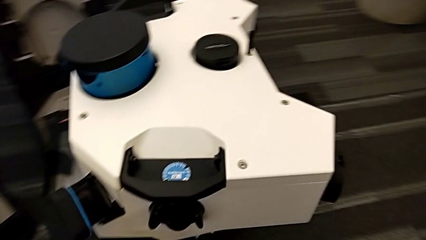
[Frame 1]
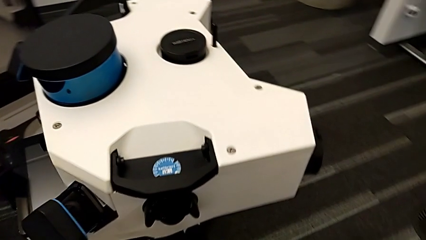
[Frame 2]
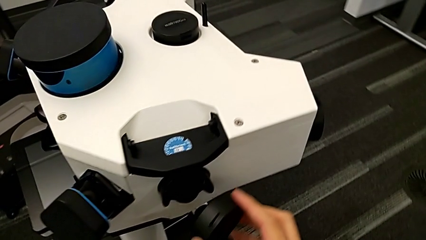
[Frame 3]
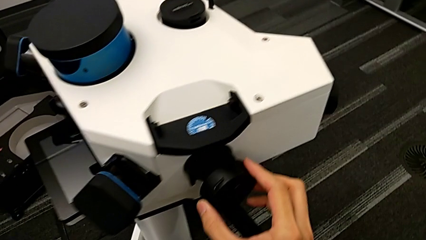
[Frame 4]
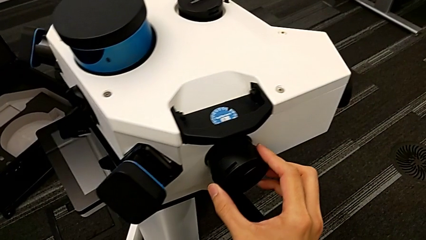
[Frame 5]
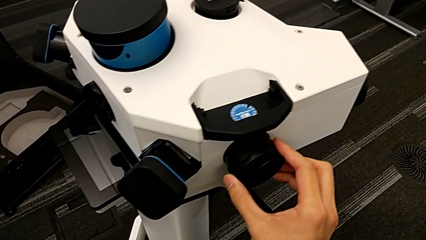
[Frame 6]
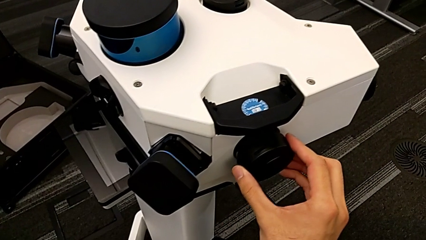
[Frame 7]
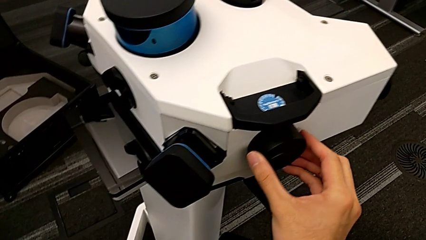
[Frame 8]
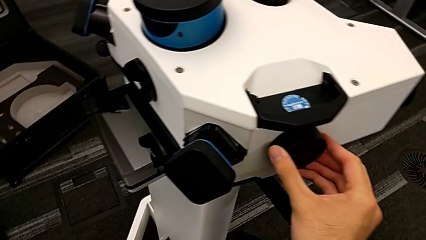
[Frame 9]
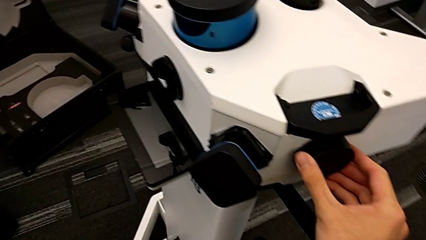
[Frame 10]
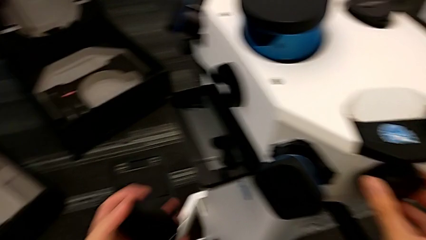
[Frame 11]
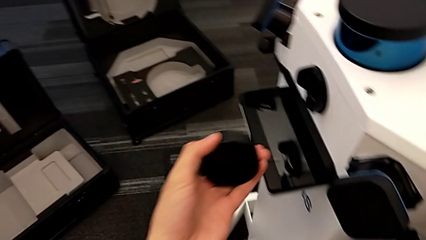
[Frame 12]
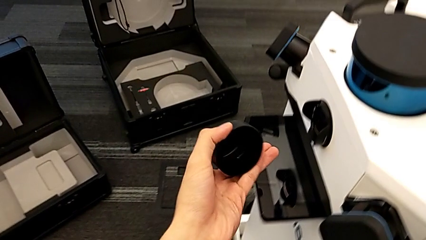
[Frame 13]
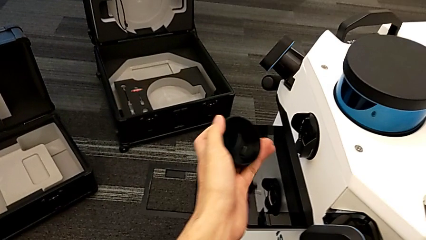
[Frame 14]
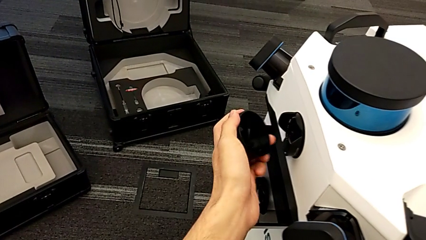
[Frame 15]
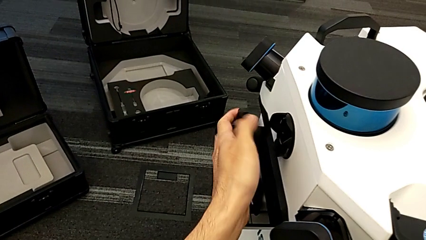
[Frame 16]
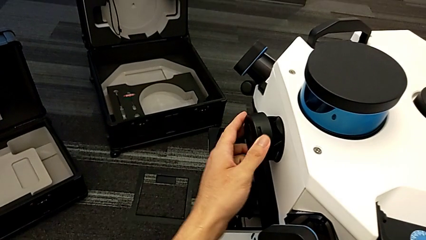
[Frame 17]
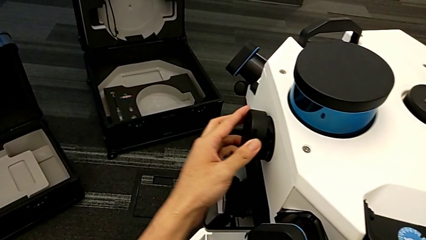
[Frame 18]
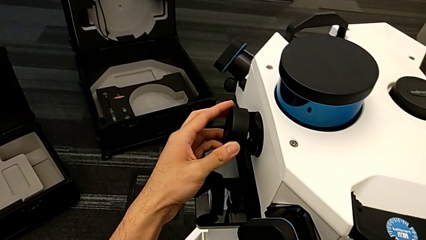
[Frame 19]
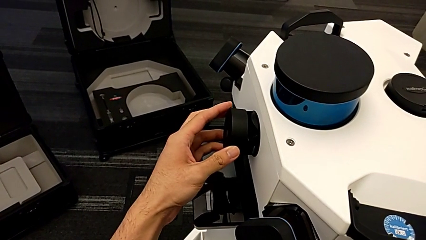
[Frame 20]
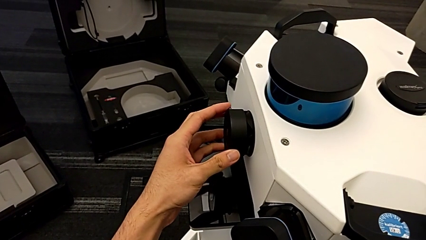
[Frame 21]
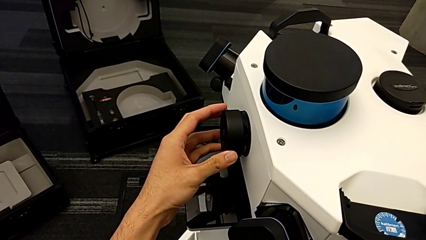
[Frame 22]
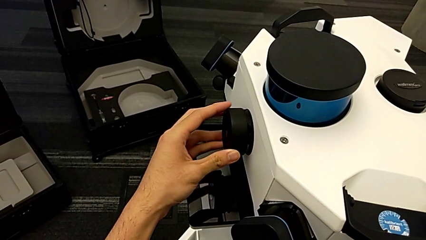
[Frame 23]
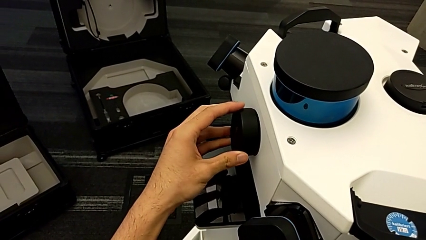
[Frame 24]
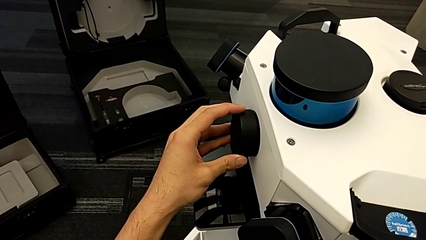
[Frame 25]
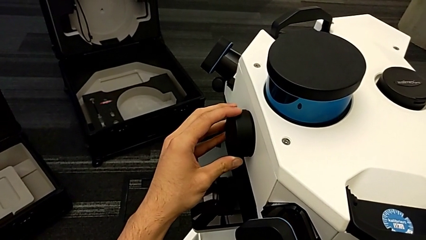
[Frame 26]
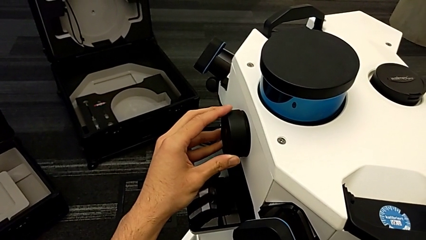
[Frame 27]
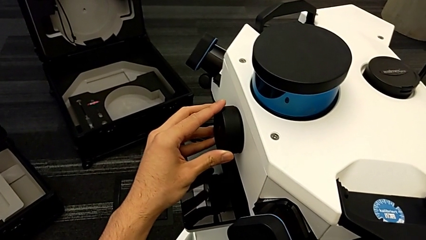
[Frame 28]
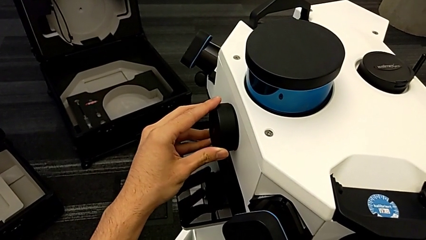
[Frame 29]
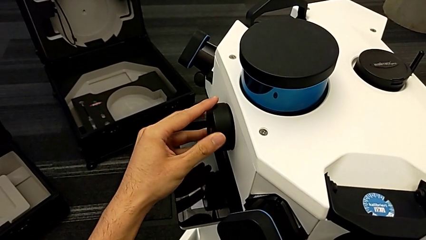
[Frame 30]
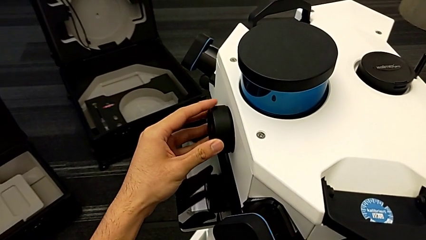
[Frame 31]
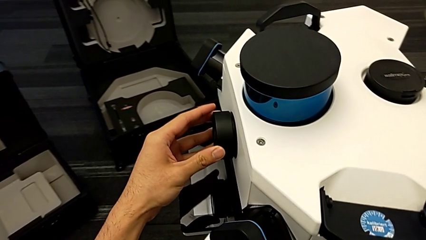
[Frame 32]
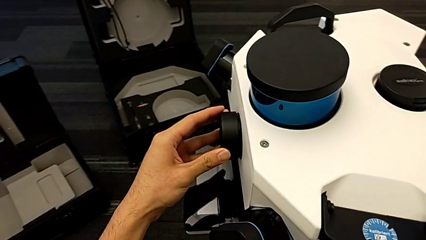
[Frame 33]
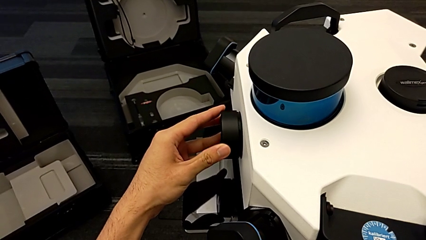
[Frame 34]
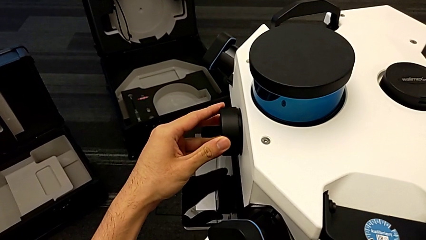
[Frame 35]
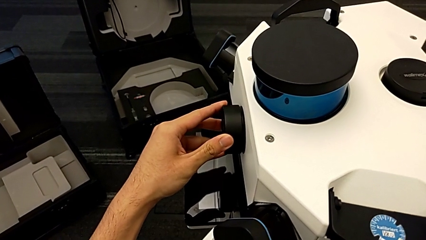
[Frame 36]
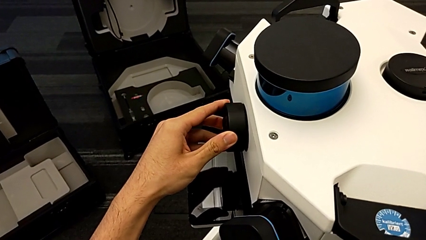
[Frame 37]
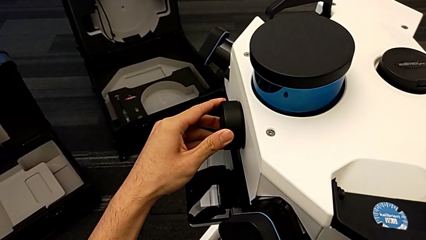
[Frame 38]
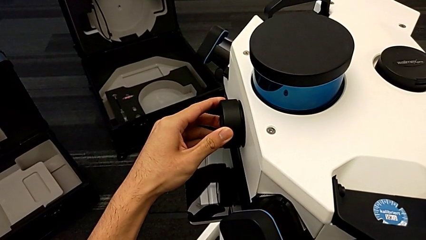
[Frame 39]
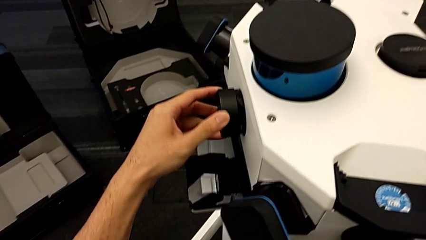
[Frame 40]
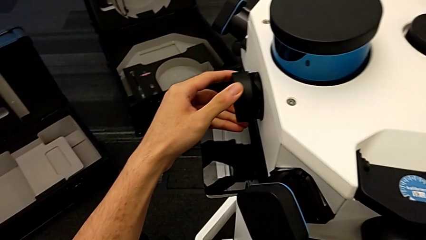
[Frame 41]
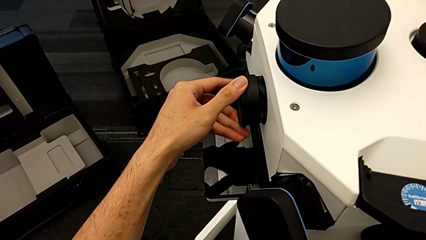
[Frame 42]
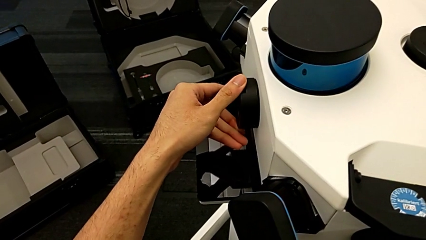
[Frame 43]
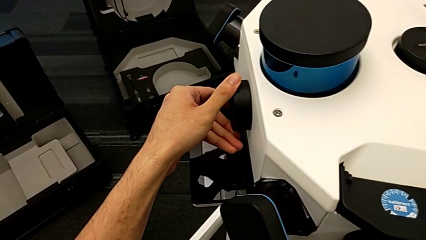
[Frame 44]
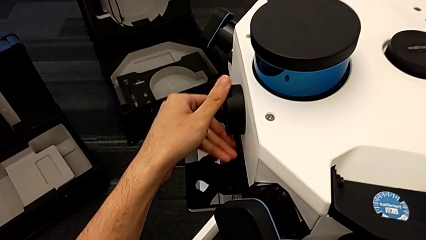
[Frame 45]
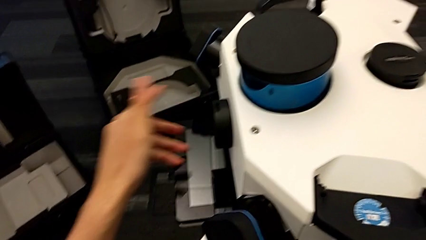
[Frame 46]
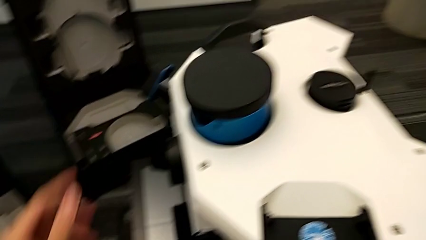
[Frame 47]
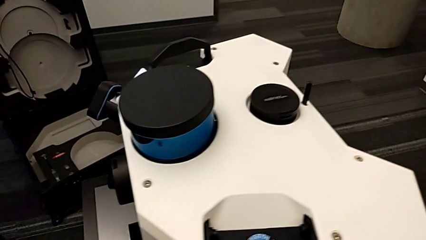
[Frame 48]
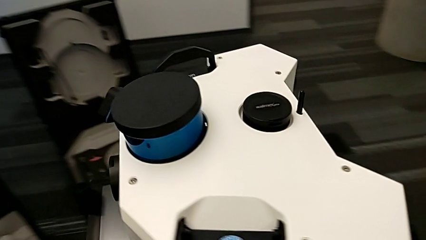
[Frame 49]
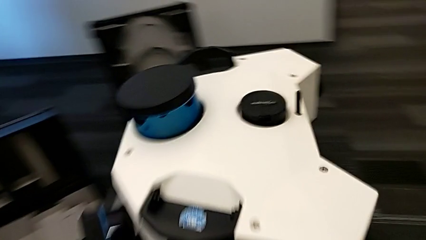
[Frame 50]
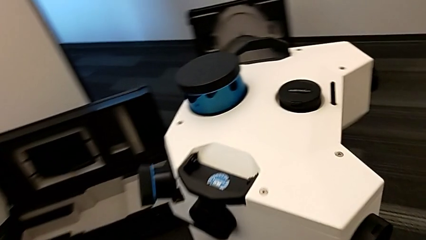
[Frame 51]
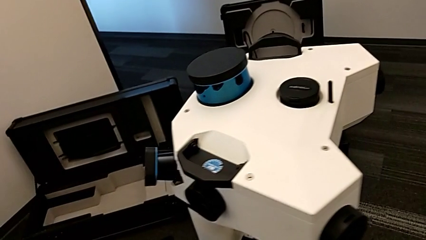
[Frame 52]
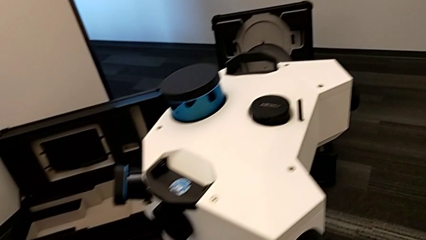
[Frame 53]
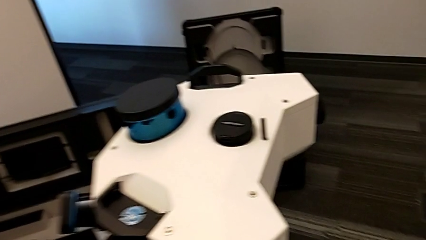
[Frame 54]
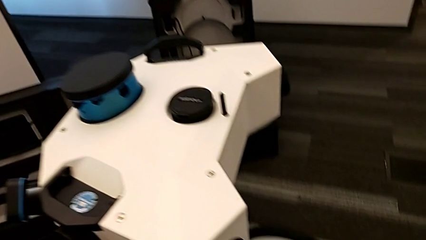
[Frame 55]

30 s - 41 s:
The camera wearer is putting the covers on the cameras. They insert the fifth lens caps and insert the sixth lens caps.

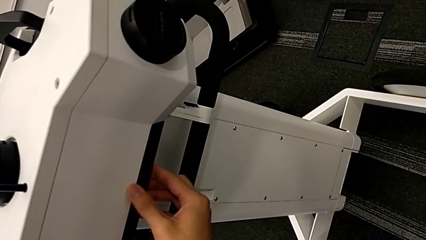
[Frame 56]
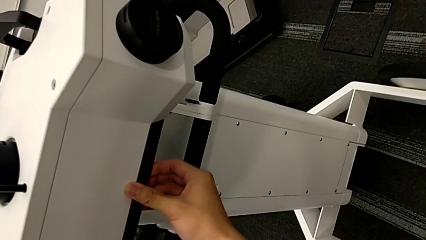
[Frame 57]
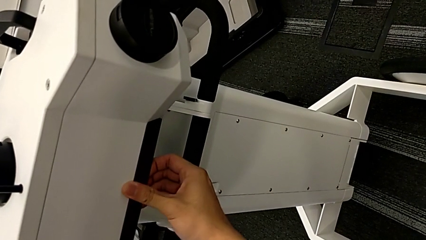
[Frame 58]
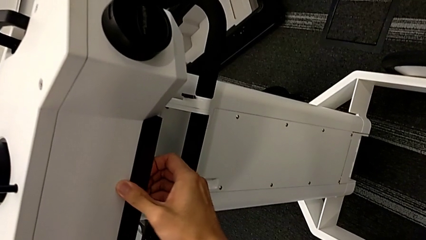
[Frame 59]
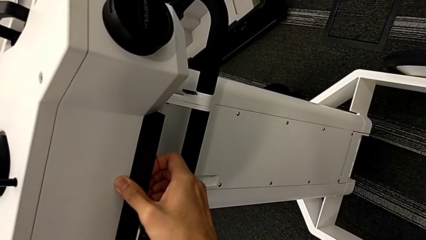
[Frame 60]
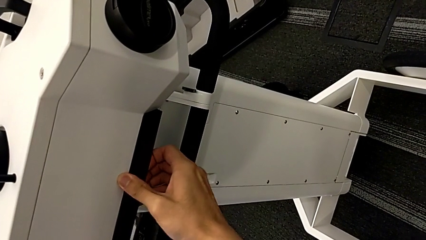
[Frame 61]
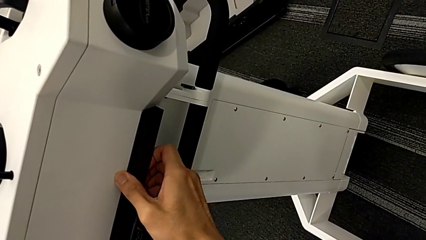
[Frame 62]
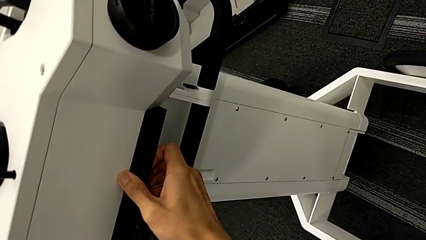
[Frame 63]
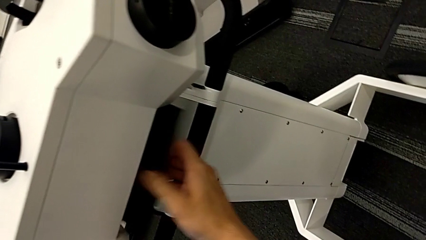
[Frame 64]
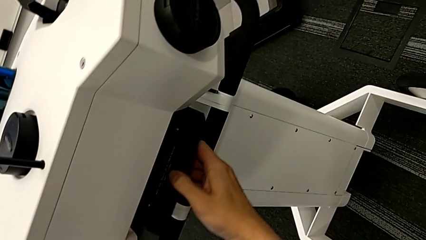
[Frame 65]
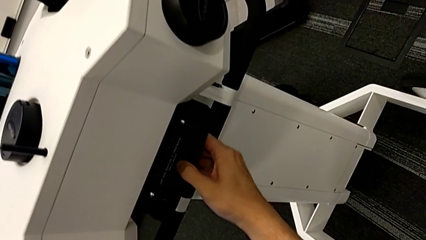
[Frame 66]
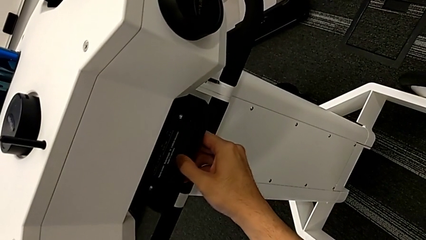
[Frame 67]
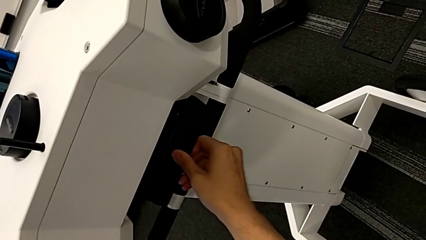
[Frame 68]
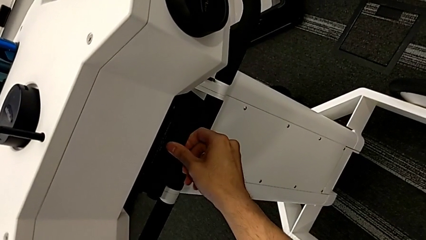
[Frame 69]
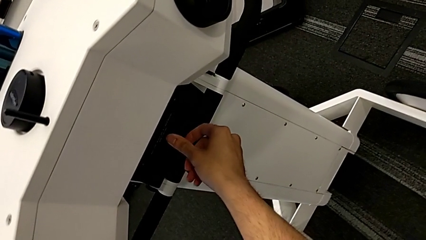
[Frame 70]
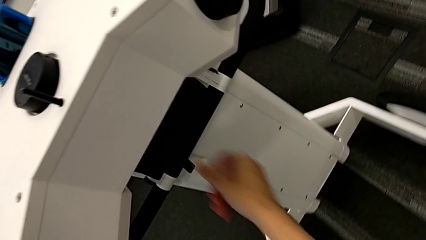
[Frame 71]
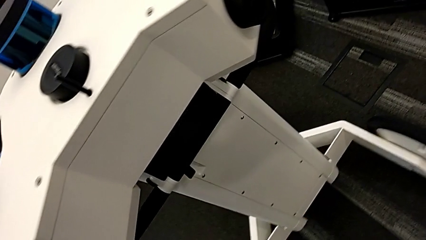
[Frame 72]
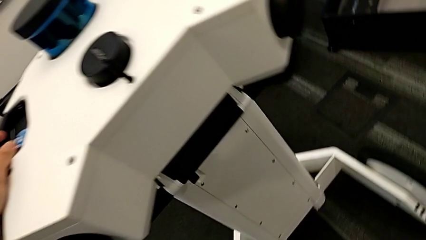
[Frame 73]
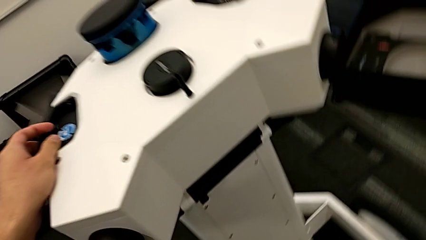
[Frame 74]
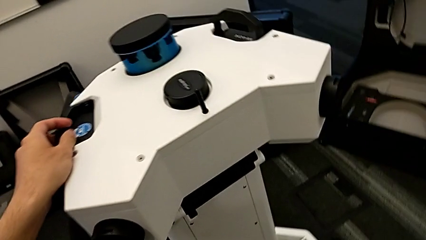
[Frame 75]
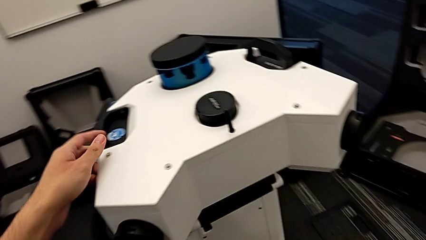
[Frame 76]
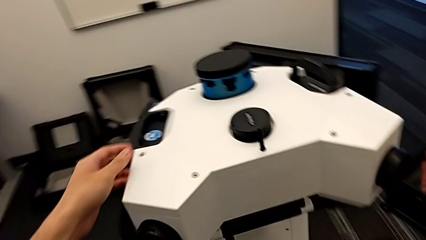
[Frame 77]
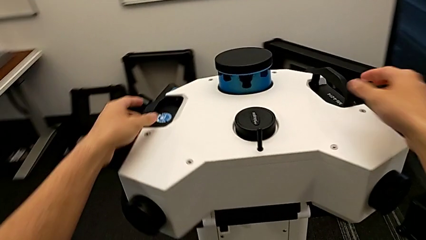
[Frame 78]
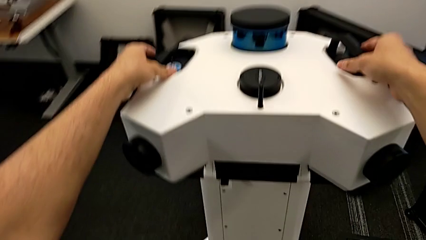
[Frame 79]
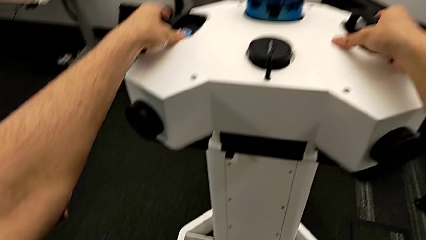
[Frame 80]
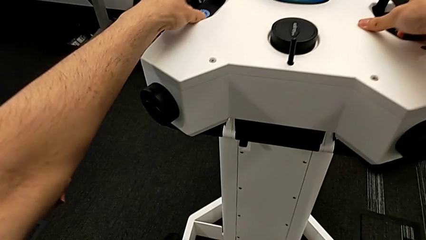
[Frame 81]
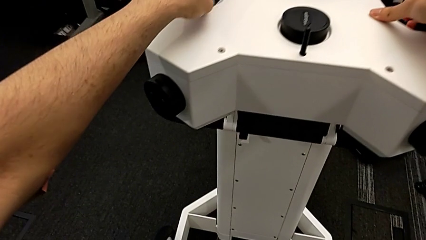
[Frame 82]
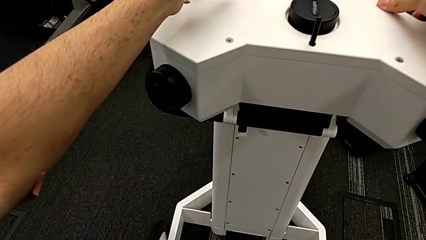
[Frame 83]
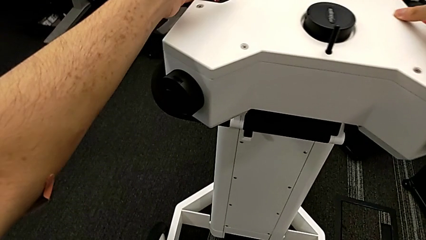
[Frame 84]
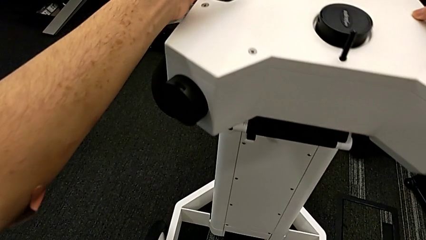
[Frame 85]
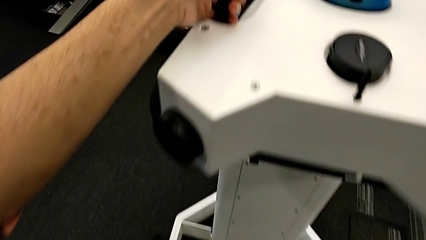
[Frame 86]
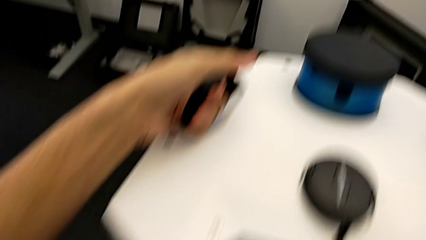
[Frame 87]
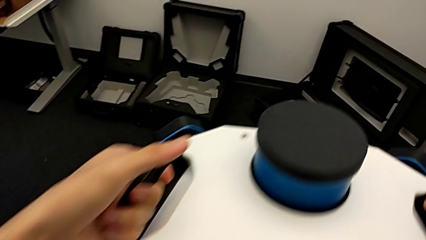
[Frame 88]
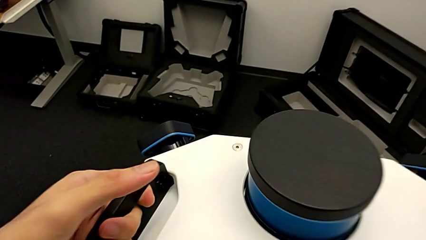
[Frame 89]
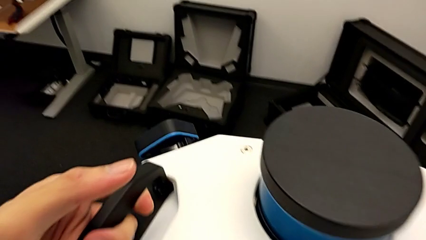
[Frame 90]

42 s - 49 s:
The camera wearer is disassembling the cameras from the NAVVIS. They pull the M6 head lock and grab the lens.
